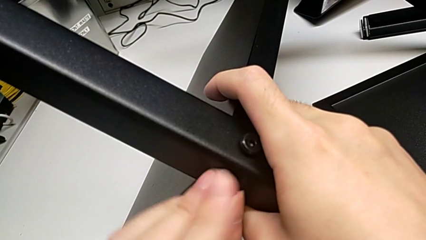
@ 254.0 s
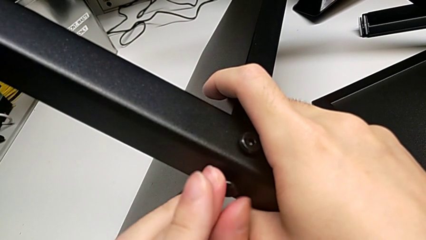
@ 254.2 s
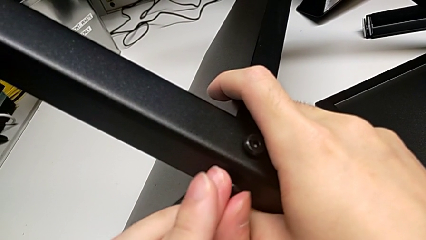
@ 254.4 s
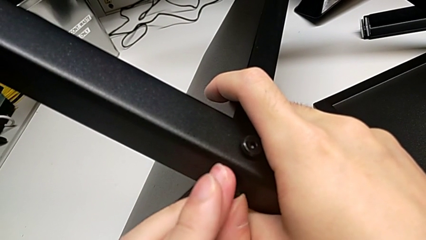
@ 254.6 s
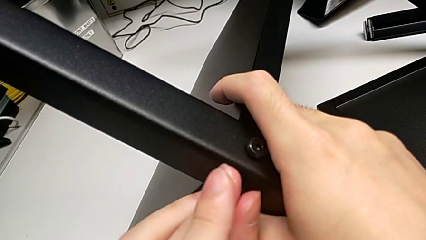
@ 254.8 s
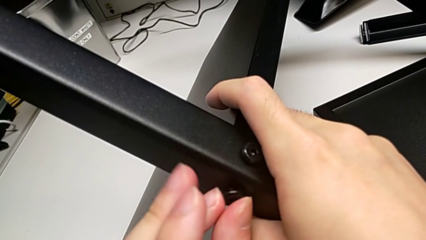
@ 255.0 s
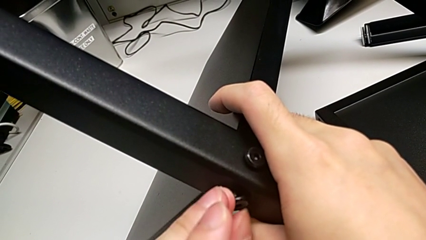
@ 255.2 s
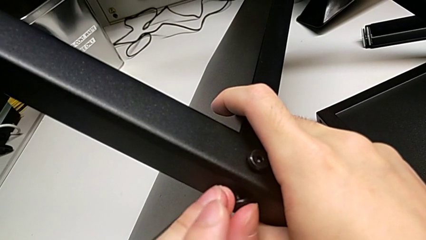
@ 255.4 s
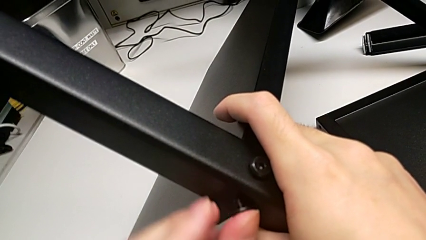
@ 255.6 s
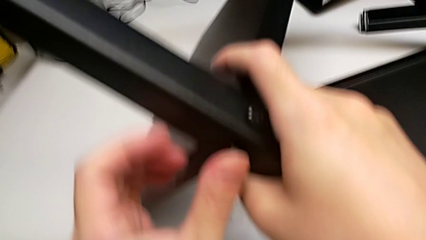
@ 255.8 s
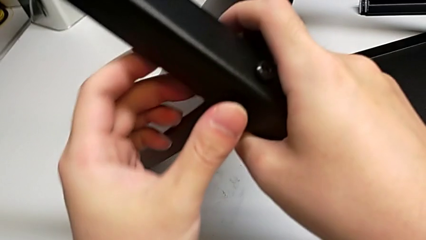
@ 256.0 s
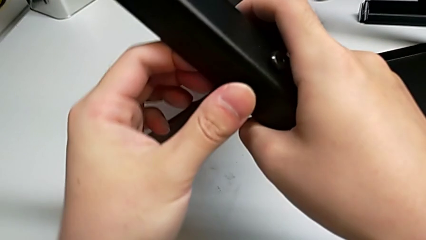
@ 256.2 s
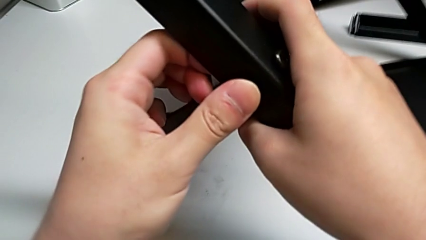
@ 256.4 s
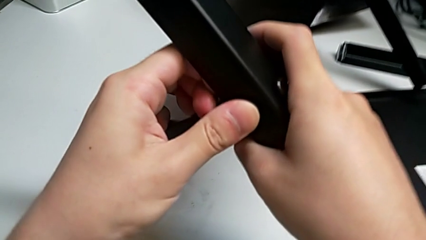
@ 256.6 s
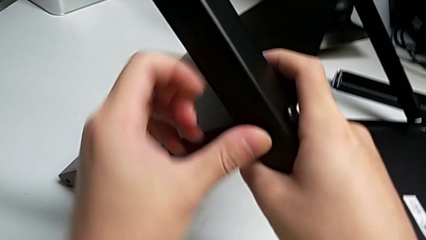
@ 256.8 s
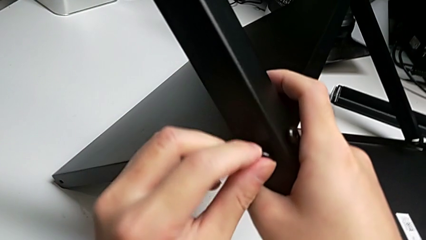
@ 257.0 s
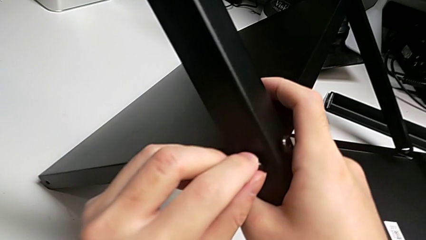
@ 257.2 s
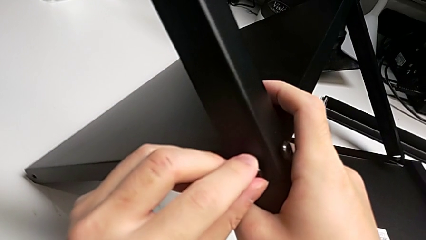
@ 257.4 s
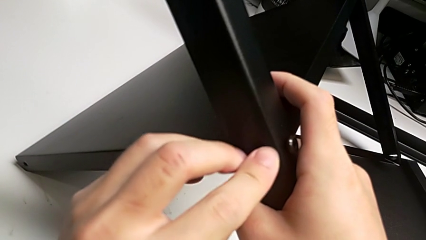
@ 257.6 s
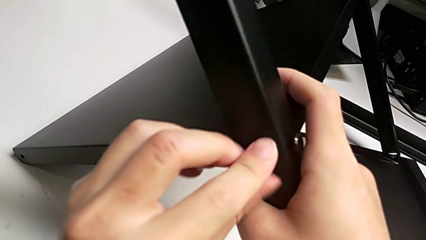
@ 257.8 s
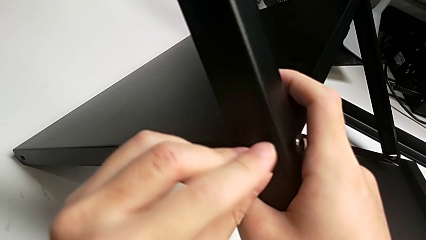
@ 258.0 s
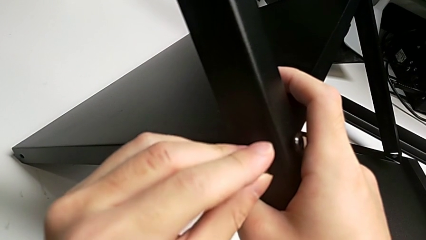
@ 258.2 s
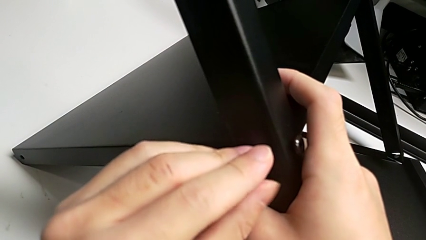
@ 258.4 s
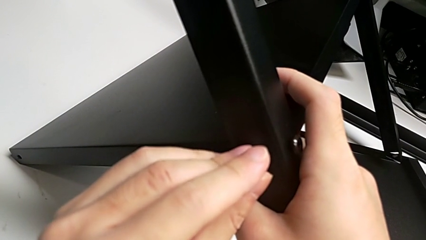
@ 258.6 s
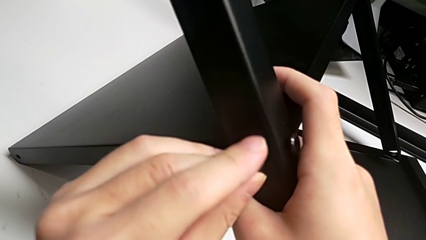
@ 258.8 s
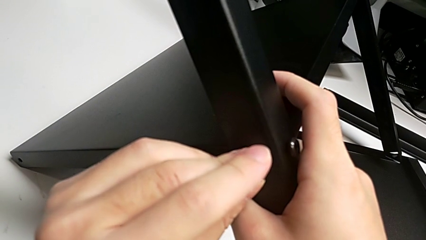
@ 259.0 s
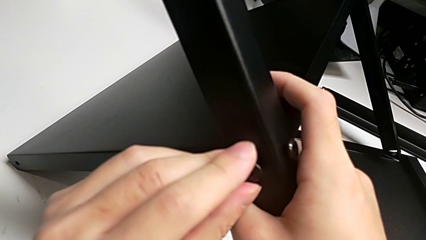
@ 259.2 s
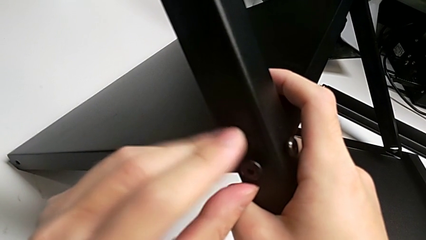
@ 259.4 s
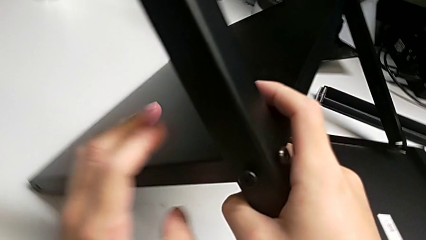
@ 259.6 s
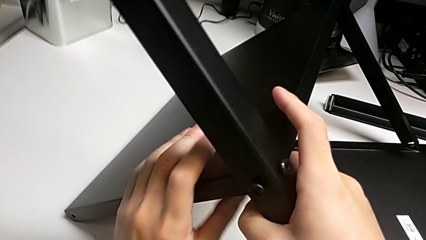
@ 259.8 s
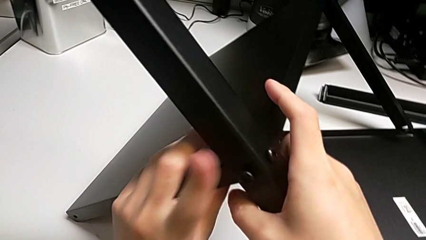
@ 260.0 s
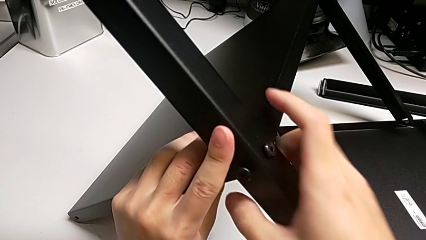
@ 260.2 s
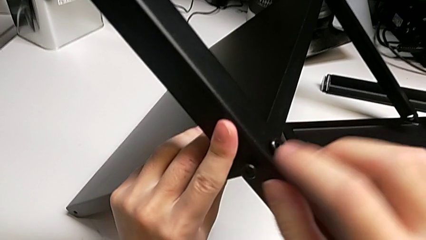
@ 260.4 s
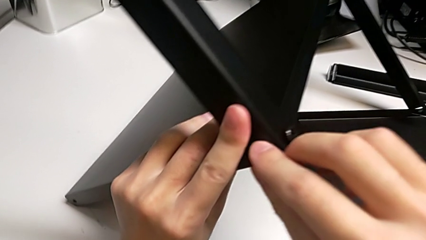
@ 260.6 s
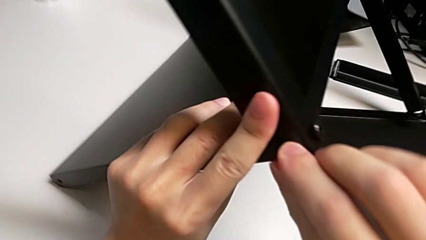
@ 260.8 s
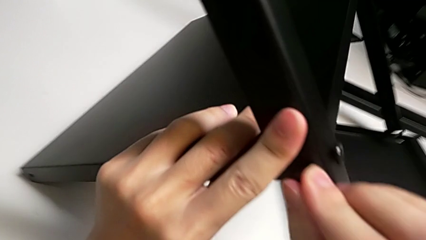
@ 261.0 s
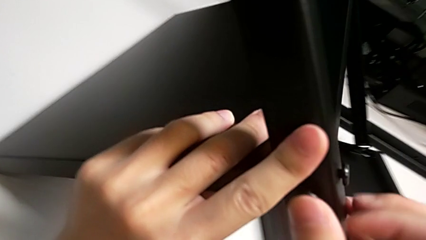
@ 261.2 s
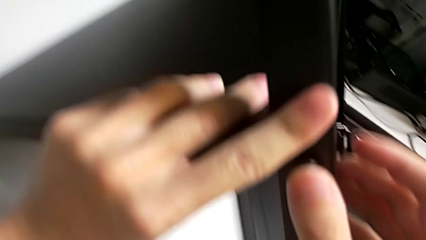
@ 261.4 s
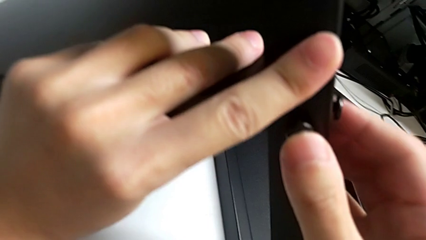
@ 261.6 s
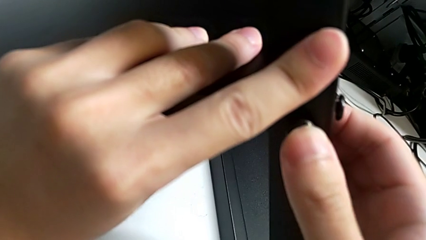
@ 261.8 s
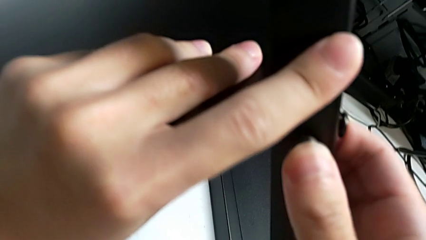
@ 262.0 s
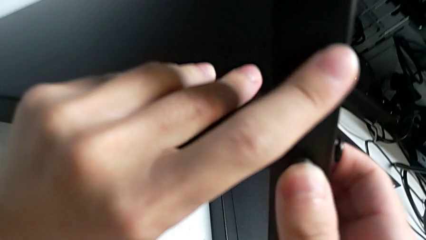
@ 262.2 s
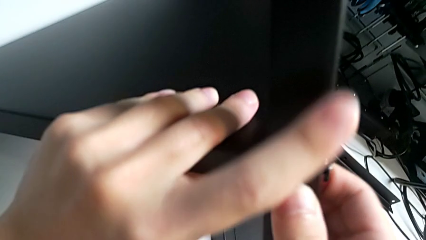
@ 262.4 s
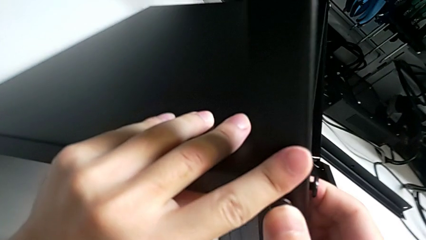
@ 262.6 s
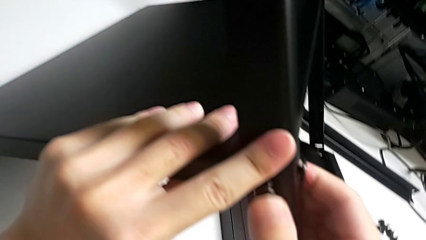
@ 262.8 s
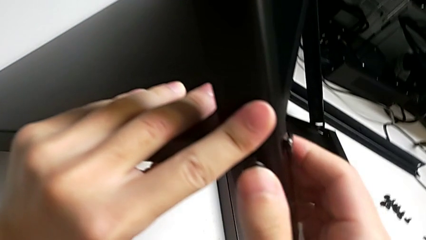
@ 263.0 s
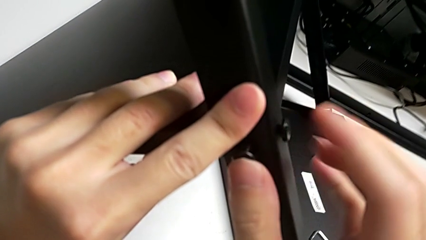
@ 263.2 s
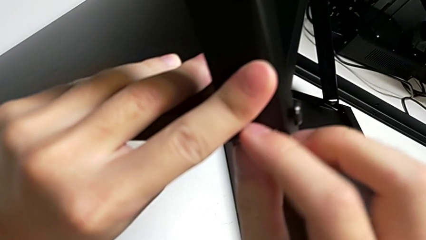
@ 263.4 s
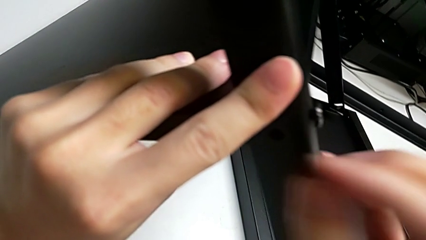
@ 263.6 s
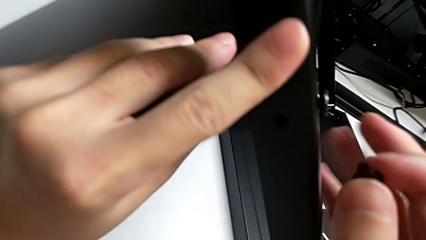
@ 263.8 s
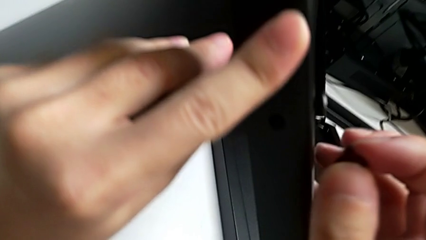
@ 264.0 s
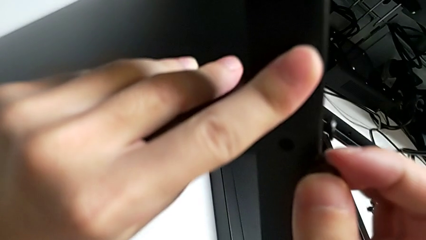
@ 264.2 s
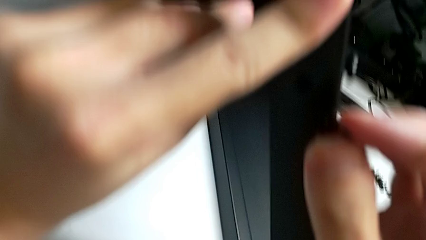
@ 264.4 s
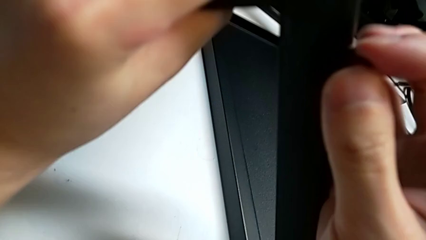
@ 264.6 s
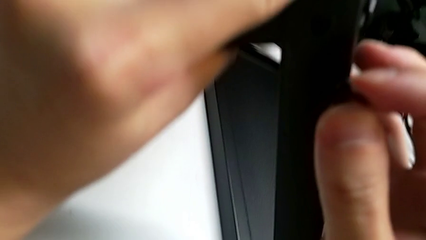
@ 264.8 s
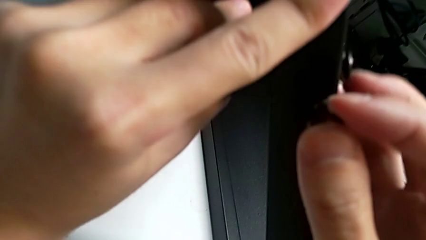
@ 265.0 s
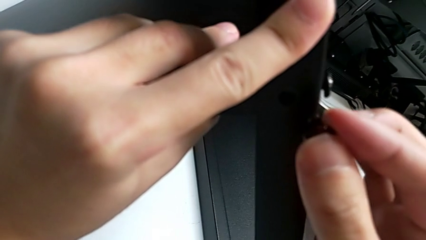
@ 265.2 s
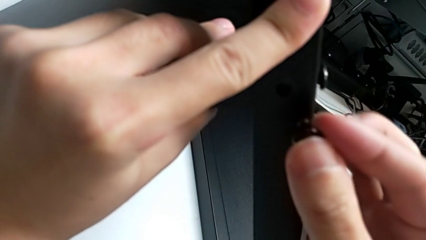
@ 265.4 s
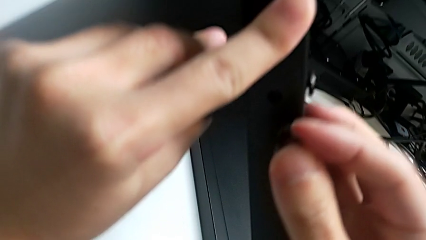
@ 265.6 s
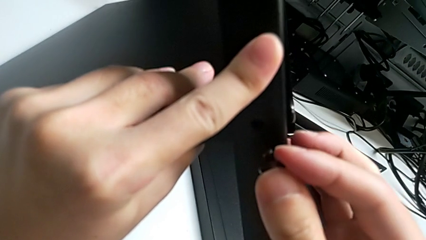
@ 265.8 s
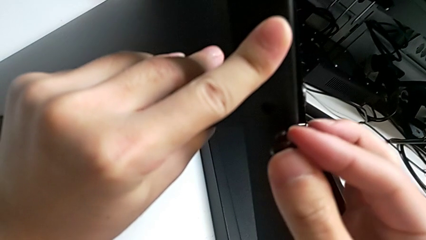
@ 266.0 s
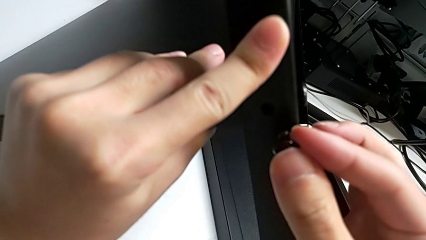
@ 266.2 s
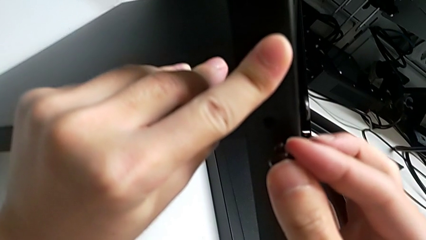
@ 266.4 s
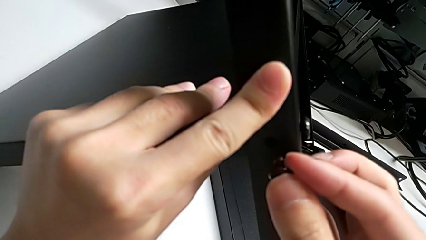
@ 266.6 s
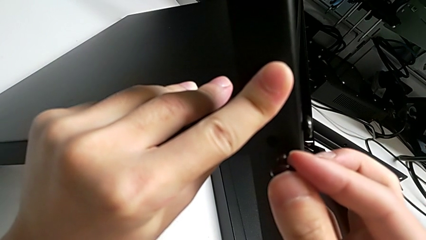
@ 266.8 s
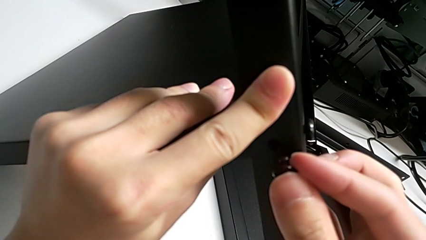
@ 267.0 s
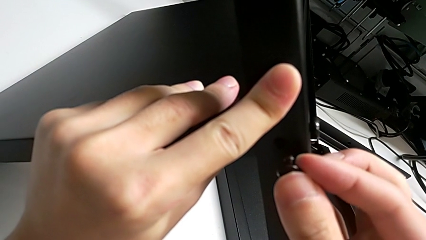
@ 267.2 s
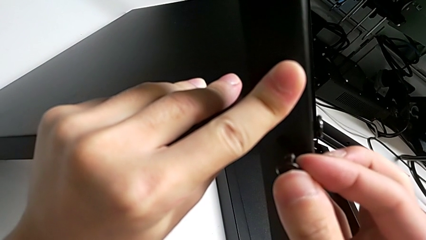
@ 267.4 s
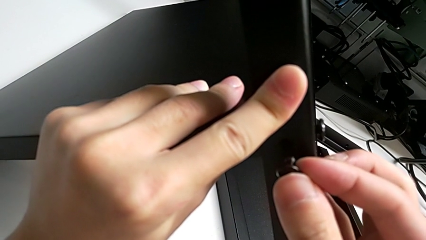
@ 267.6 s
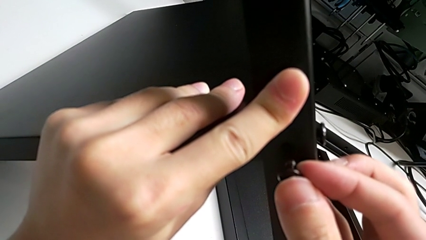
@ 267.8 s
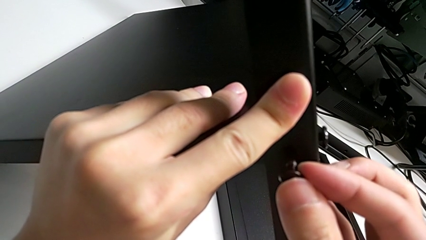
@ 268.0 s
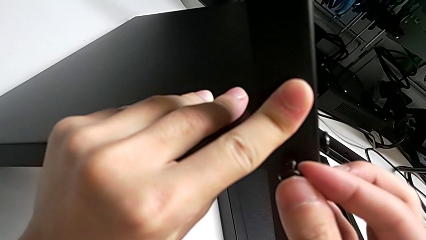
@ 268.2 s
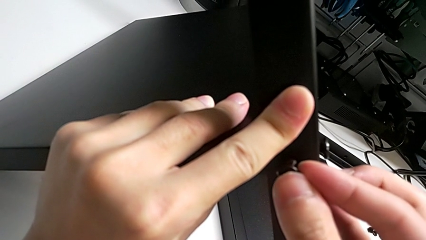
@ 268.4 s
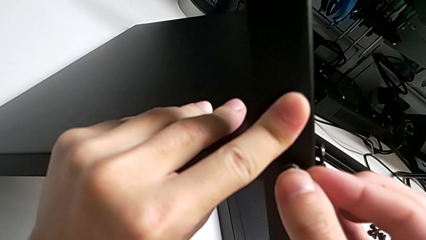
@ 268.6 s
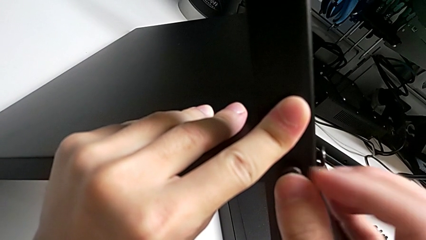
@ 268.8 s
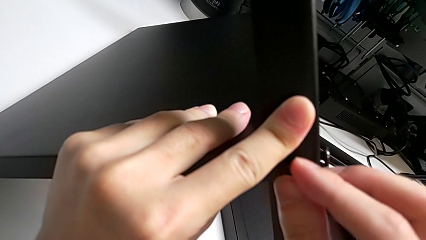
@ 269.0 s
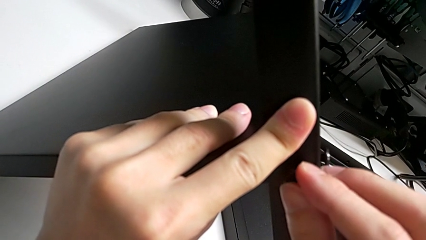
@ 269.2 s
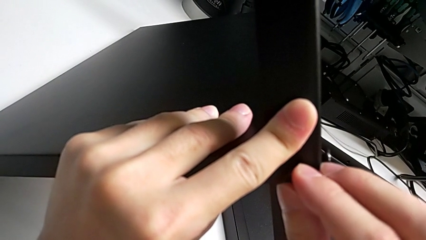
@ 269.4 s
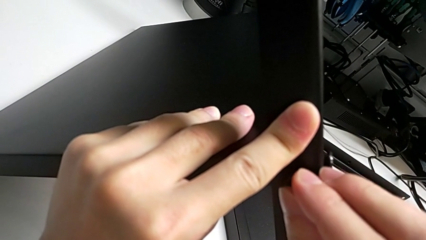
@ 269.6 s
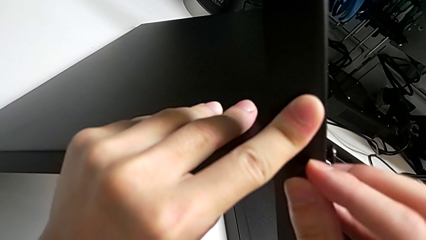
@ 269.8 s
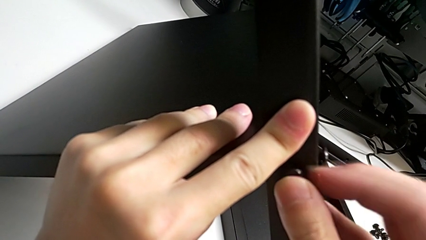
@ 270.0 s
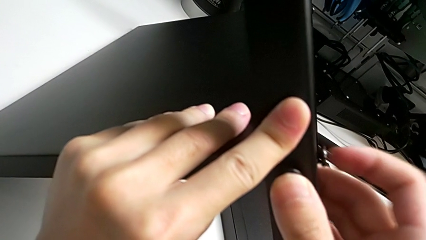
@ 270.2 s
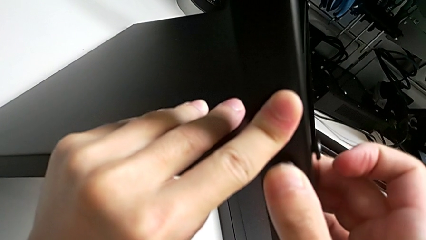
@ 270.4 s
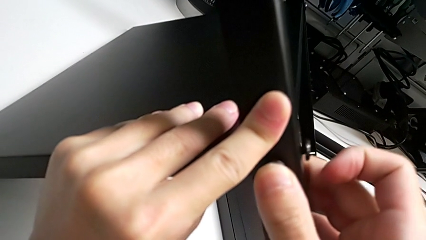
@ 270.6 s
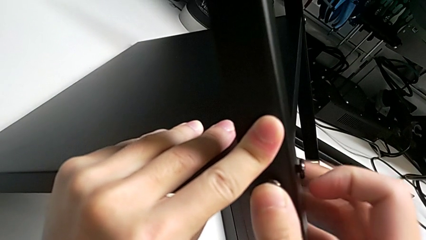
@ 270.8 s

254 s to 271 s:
The camera wearer is screwing the second leg into place. They keep screwing the second hex socket head, pull the hex socket head, align the second leg and insert the second hex socket head.
